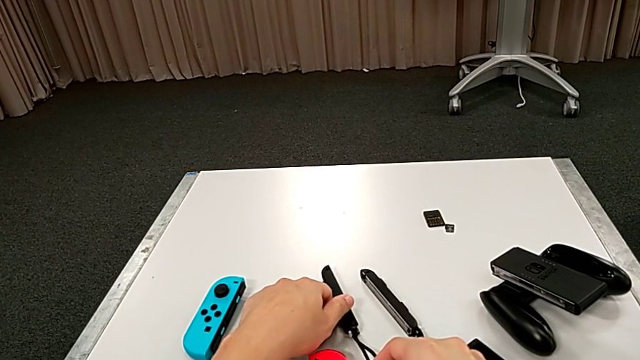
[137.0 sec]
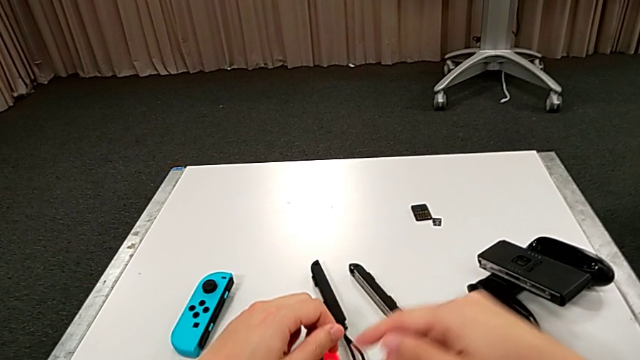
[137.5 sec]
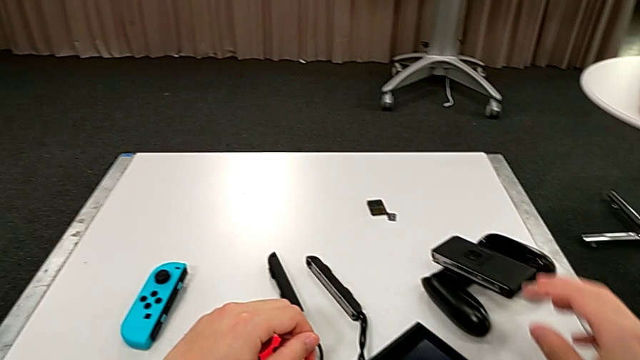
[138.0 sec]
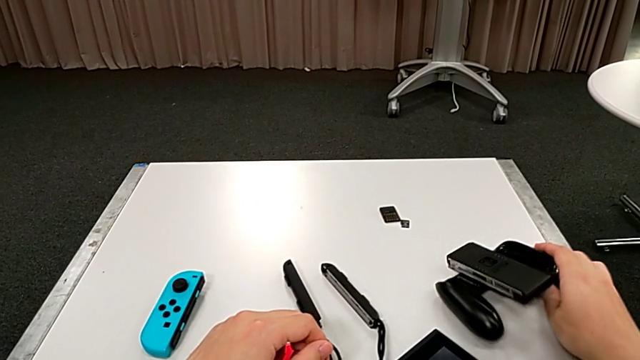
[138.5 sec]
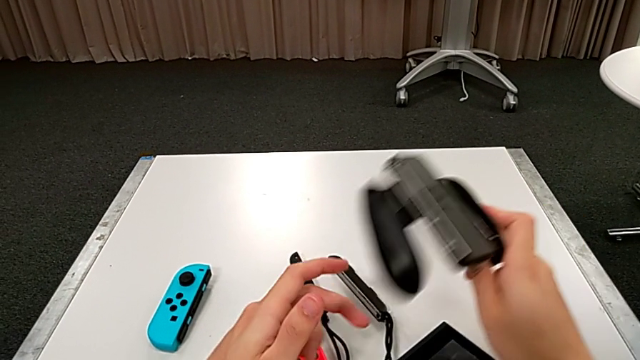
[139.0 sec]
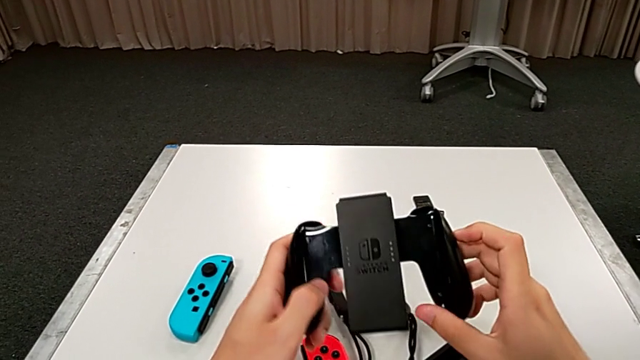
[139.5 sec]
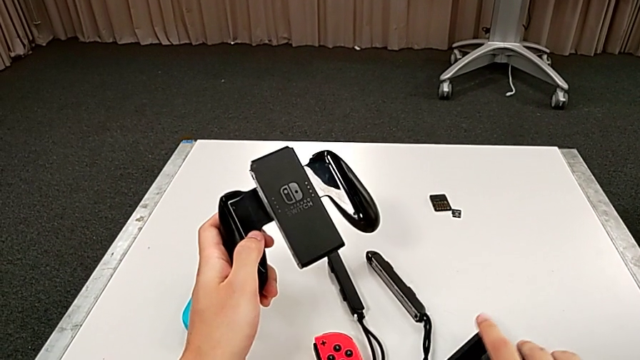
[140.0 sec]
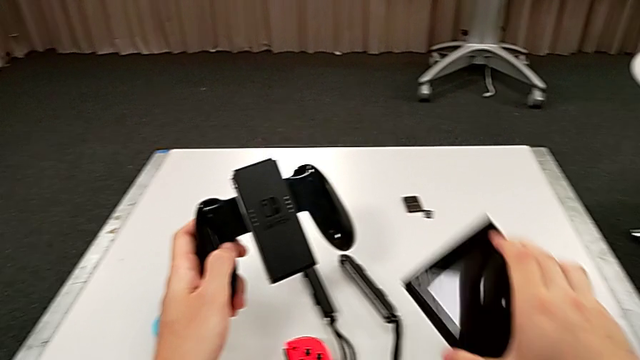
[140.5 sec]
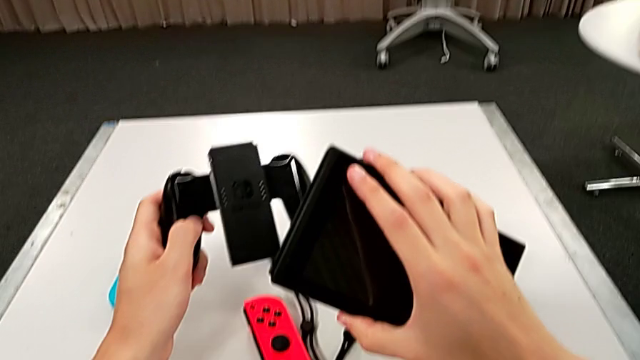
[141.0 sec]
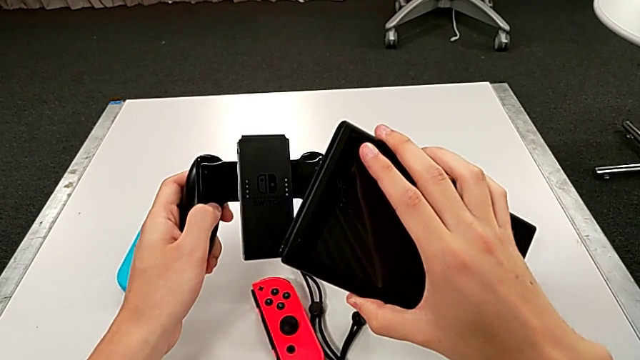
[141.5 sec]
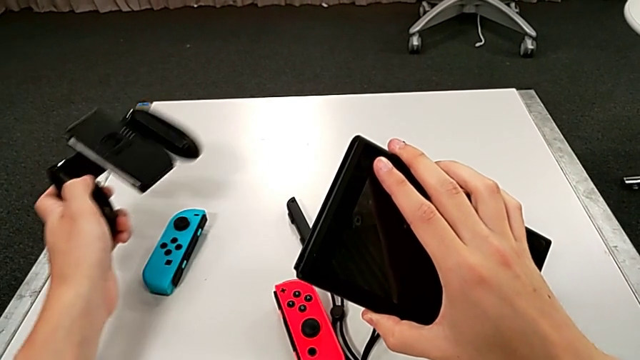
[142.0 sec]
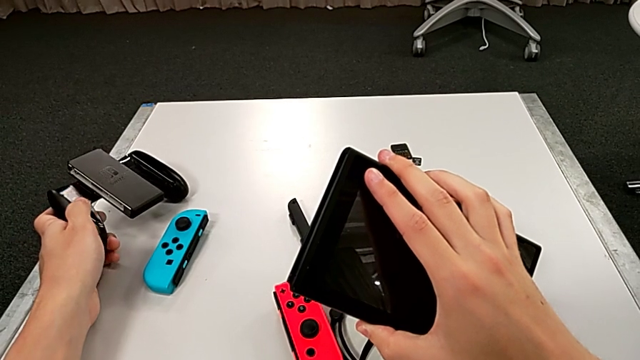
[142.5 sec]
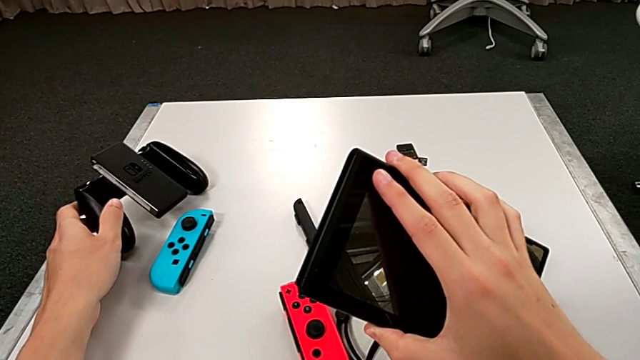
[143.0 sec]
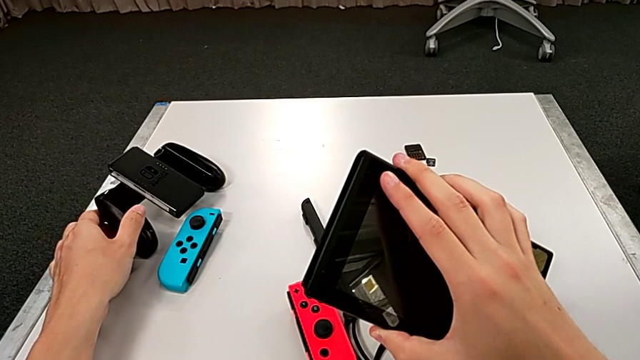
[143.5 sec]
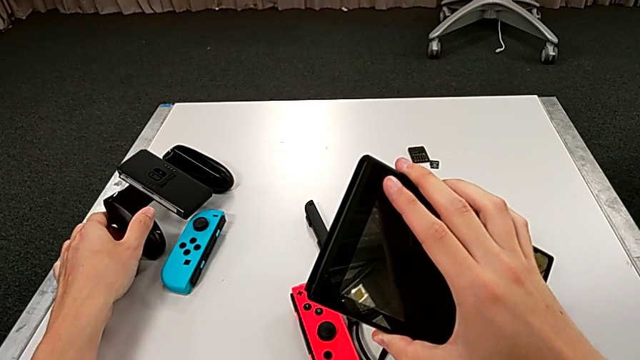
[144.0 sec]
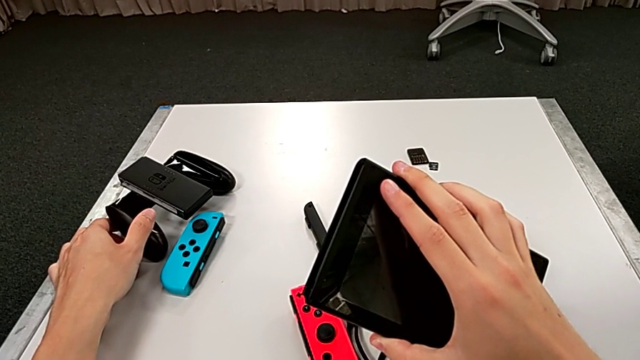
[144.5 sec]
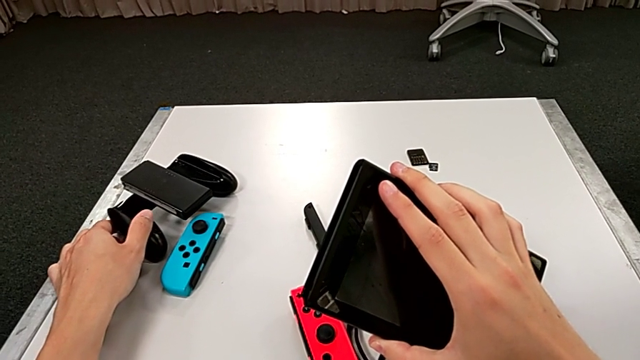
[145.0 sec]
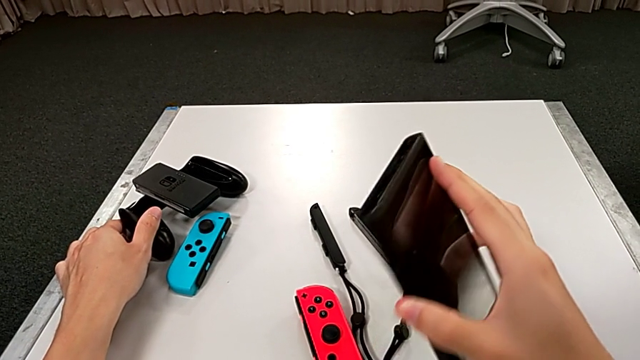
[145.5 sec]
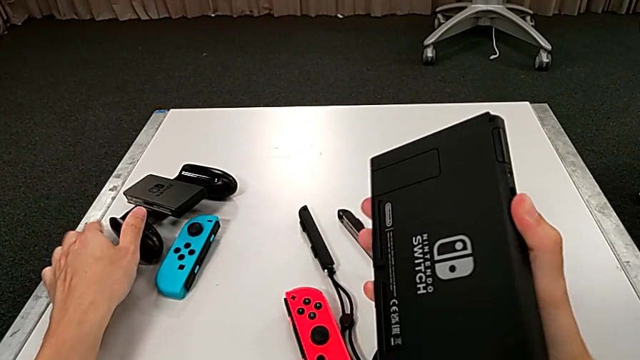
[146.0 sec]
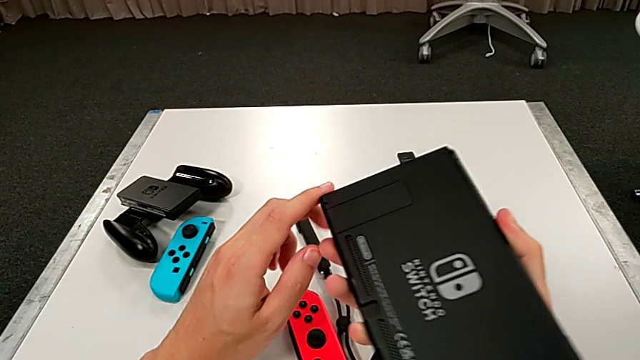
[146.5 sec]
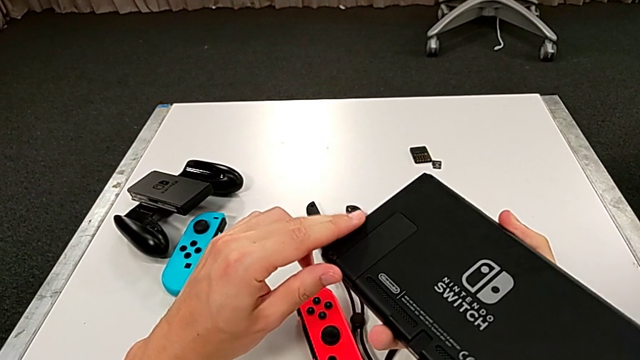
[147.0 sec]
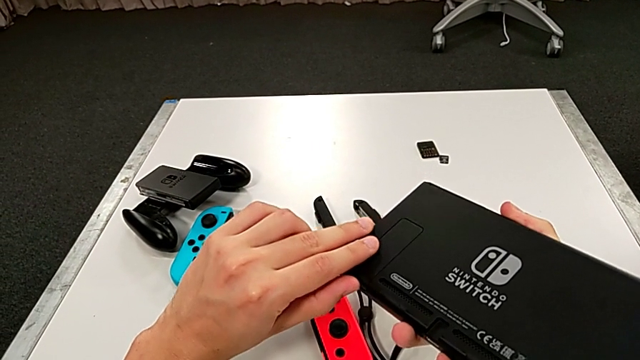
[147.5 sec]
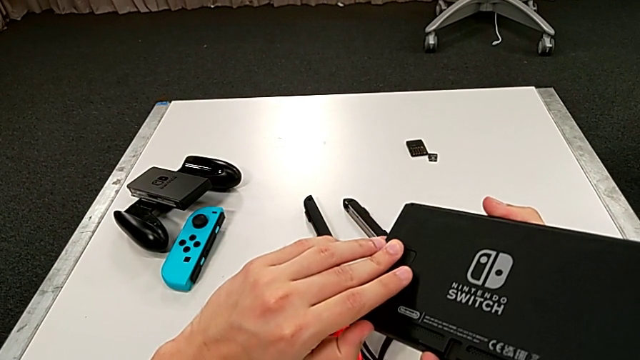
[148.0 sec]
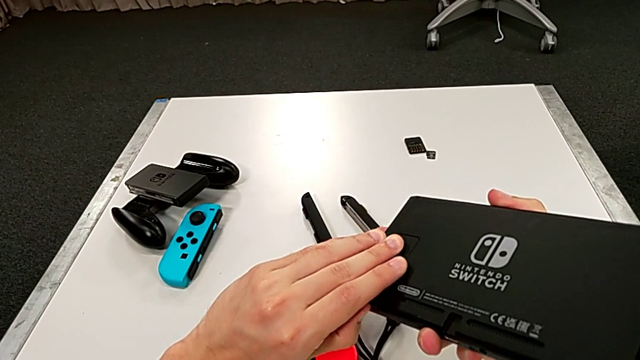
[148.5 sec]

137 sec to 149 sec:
The camera wearer is exchanging a game card. They grab the comfort grip, place it, grab the Nintendo Switch, place the comfort grip and wrongly open the kickstand, attempting to pull out the kickstand from the Nintendo Switch and failing to do so.

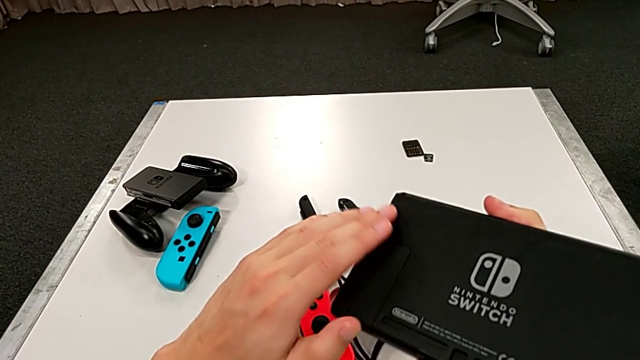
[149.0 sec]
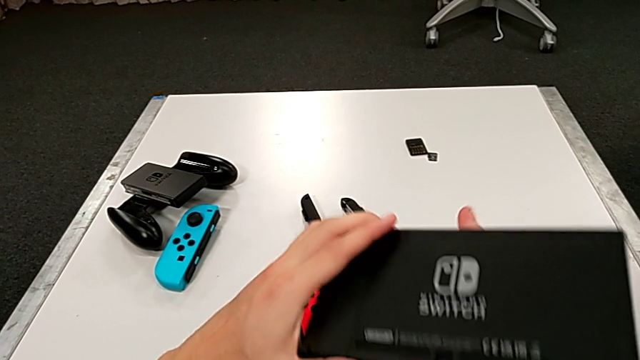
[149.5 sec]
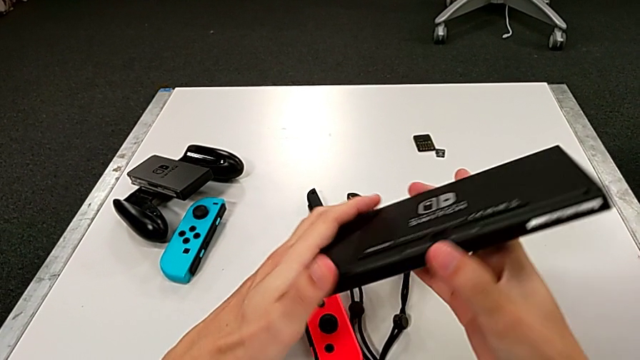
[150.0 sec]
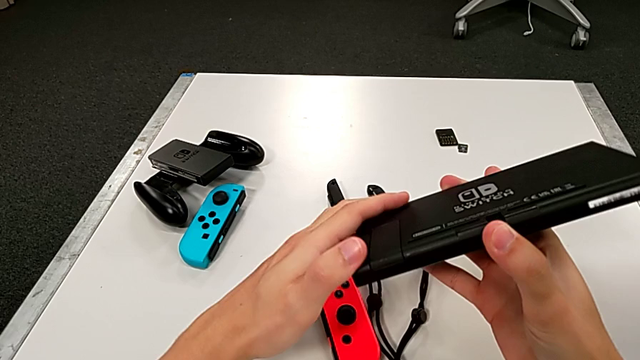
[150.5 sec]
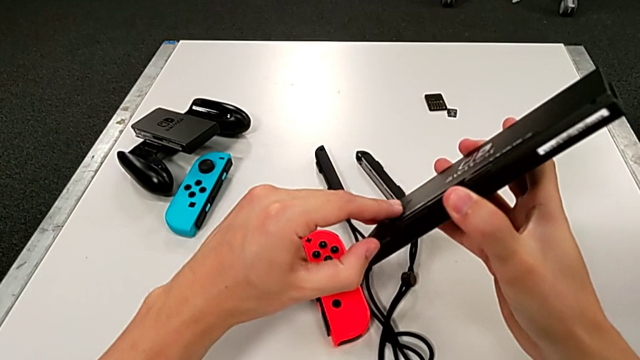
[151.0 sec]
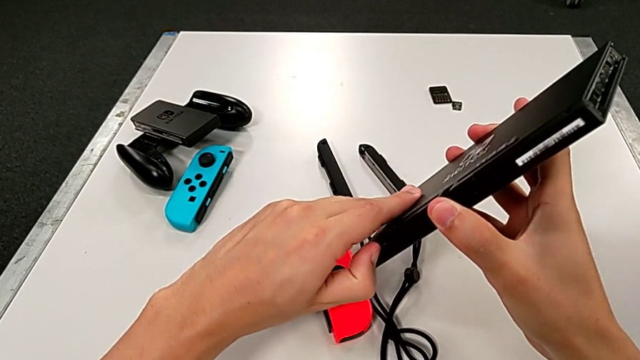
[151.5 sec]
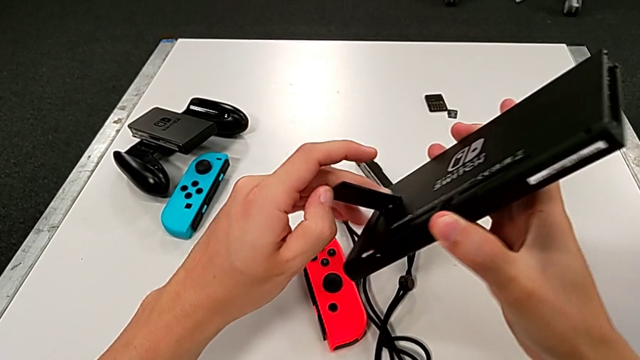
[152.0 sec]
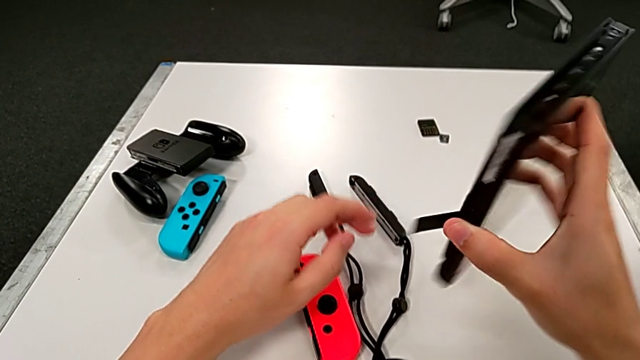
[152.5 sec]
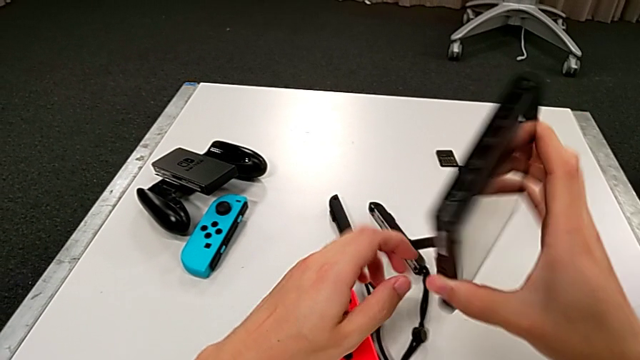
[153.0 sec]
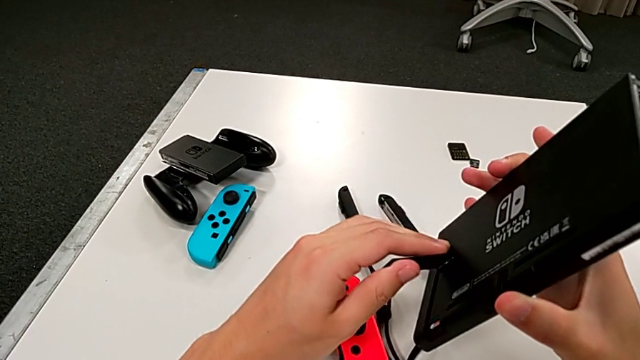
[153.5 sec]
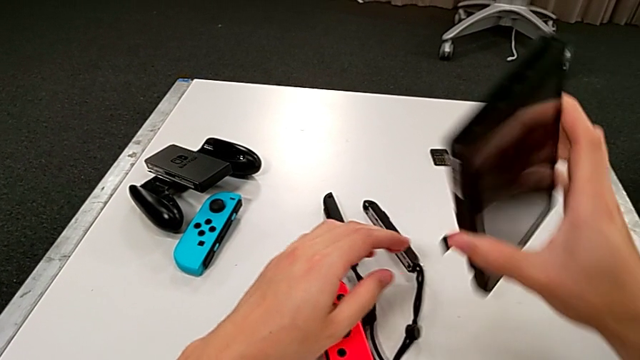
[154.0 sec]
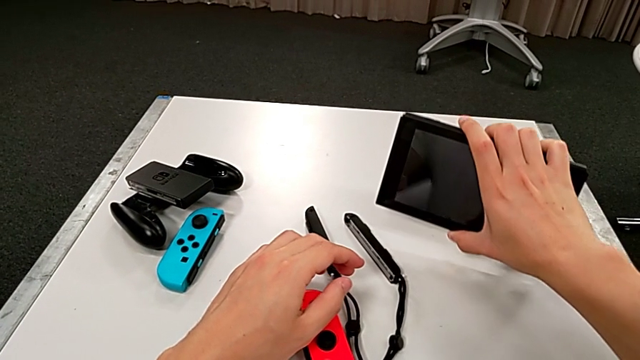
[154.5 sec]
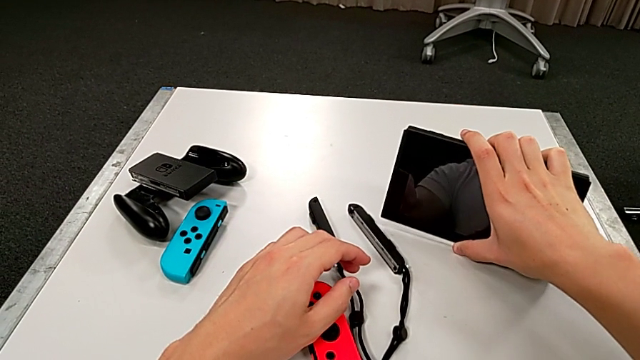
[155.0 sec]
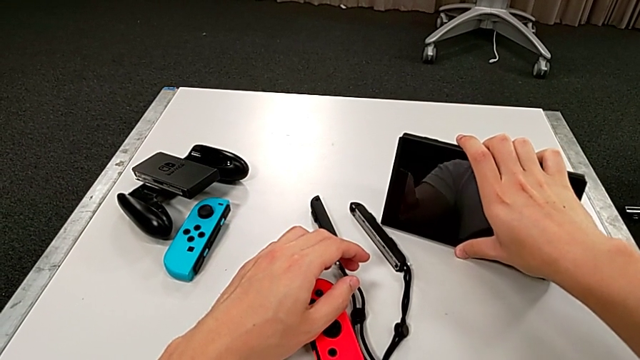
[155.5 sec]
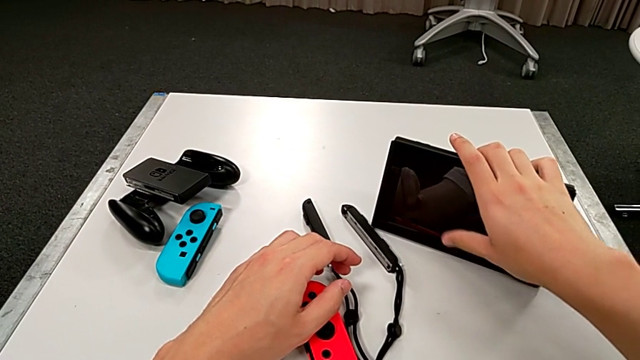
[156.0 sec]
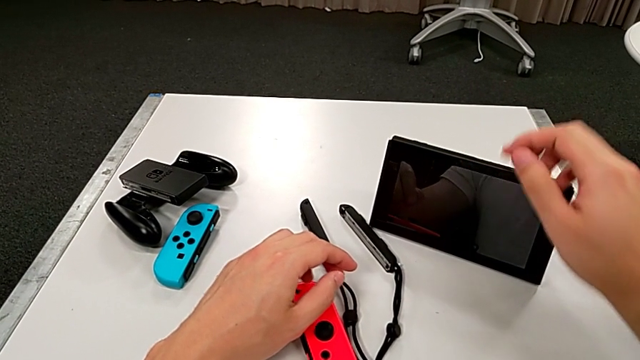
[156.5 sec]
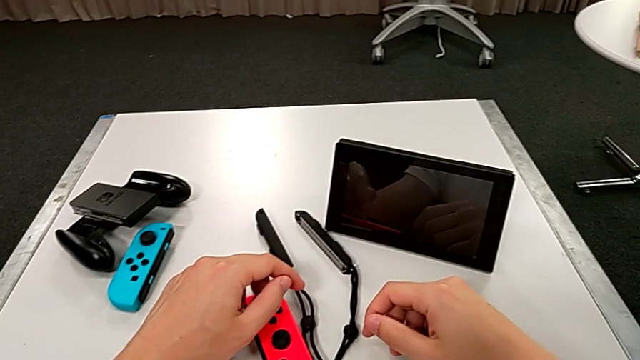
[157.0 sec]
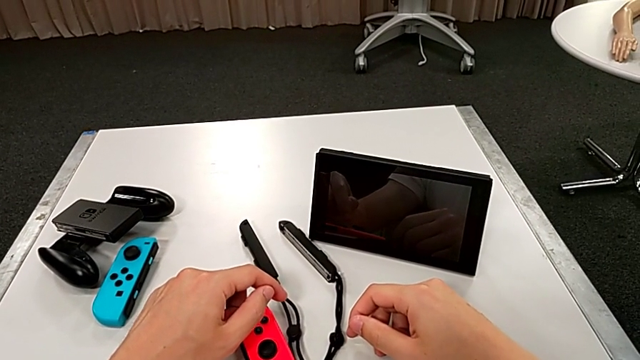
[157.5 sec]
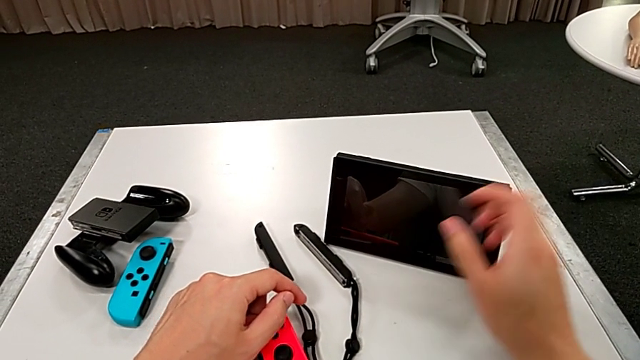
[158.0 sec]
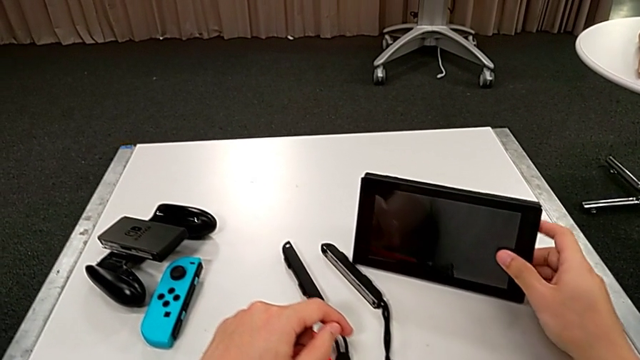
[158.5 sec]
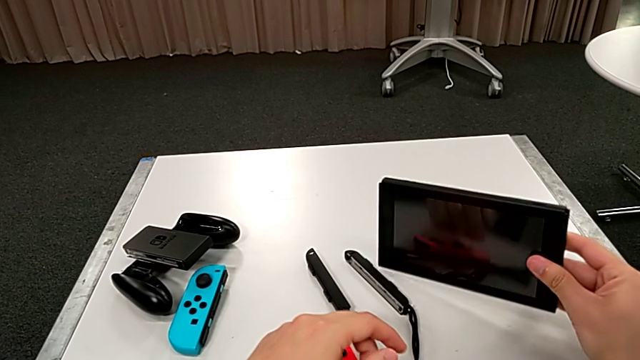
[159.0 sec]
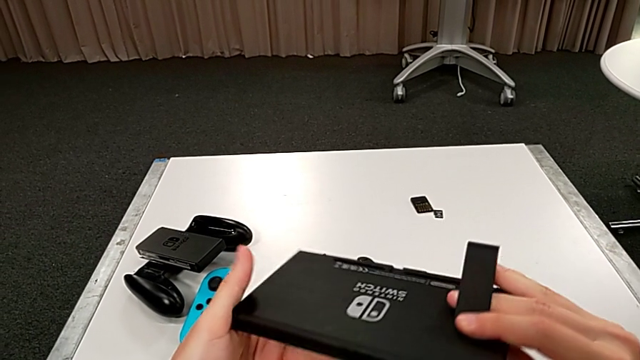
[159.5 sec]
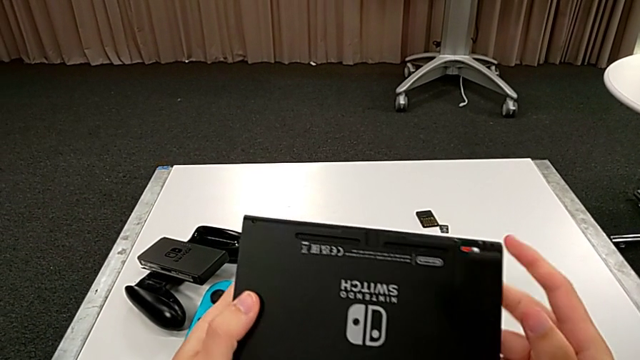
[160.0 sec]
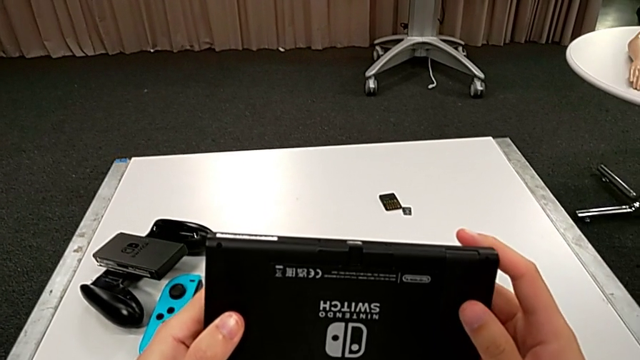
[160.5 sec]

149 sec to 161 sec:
The camera wearer is exchanging a game card. They inspect the Nintendo Switch, grab the kickstand, open it, rotate the Nintendo Switch, grab the kickstand, place the Nintendo Switch, rotate it and close the kickstand.
